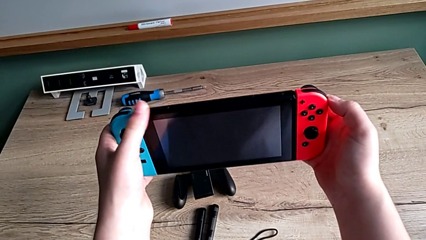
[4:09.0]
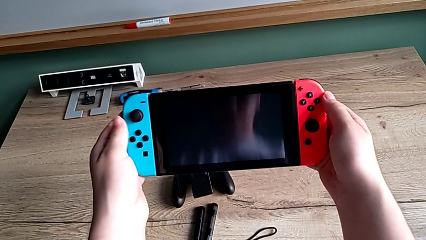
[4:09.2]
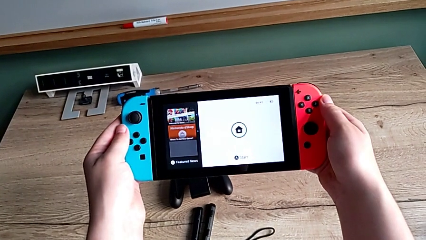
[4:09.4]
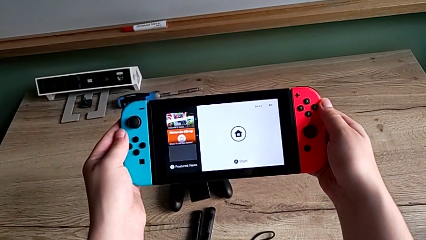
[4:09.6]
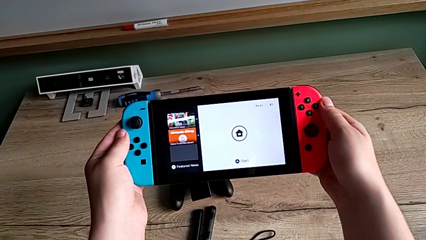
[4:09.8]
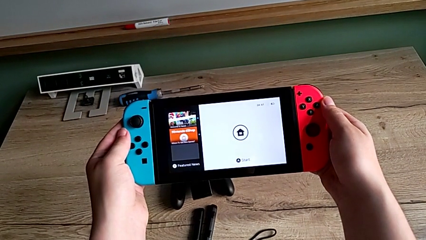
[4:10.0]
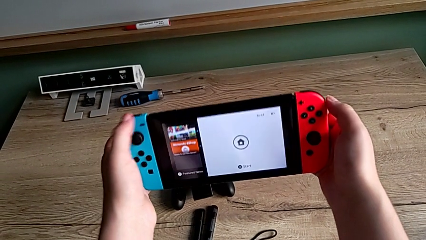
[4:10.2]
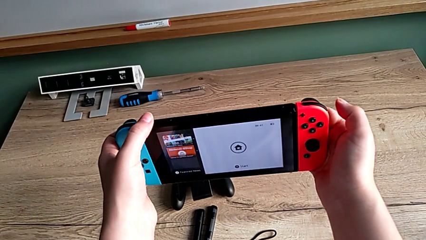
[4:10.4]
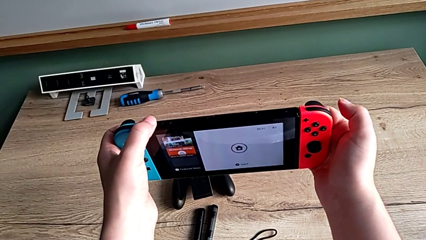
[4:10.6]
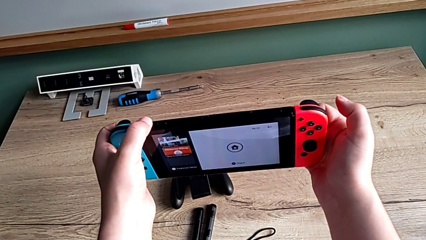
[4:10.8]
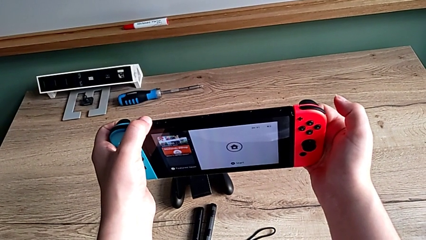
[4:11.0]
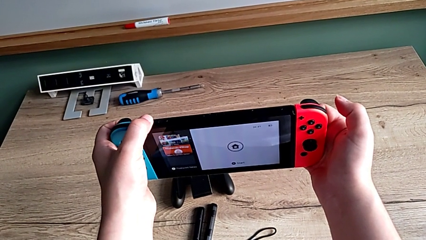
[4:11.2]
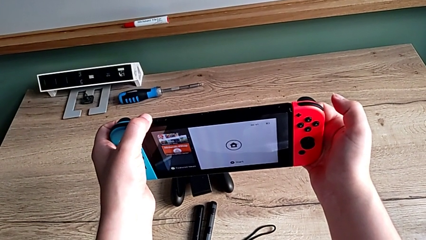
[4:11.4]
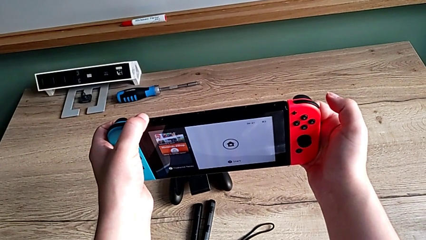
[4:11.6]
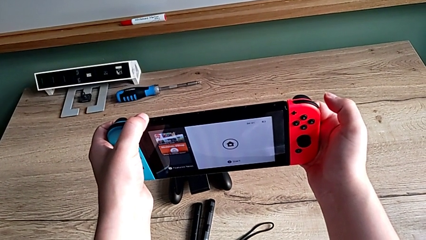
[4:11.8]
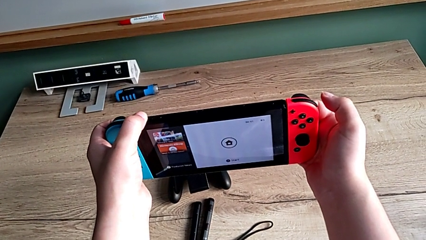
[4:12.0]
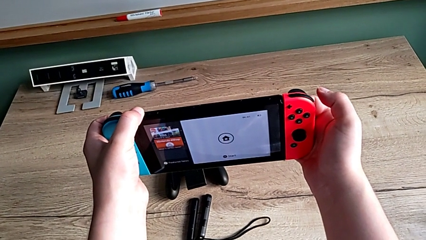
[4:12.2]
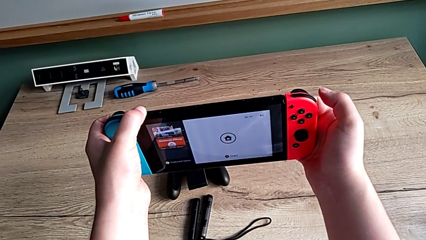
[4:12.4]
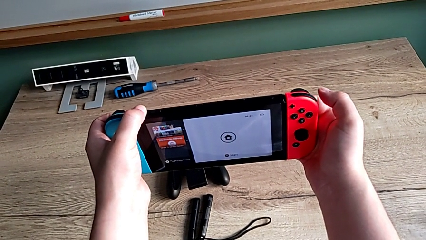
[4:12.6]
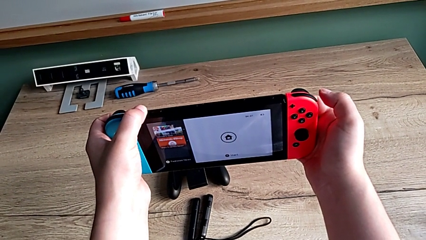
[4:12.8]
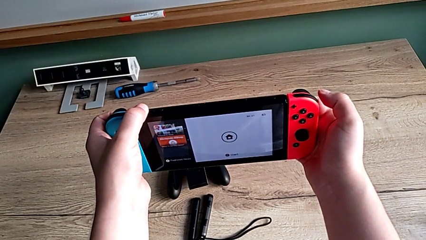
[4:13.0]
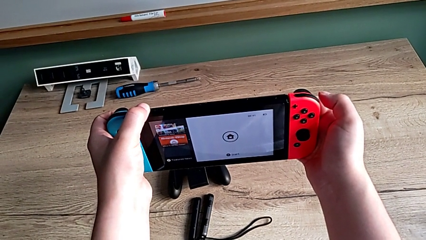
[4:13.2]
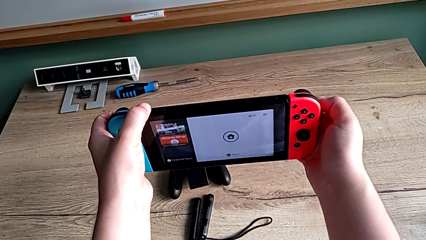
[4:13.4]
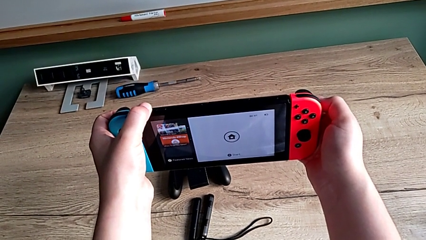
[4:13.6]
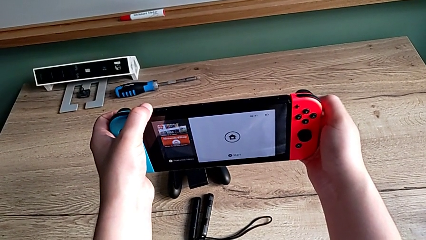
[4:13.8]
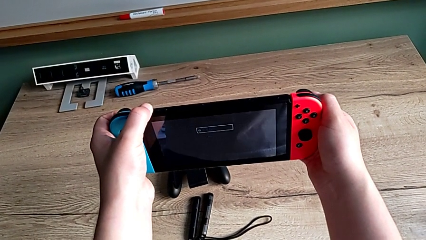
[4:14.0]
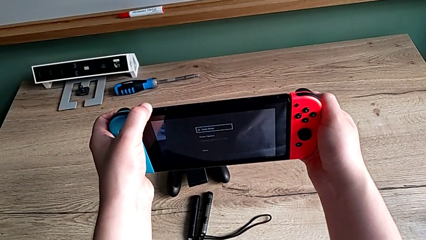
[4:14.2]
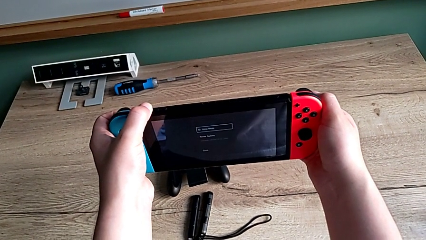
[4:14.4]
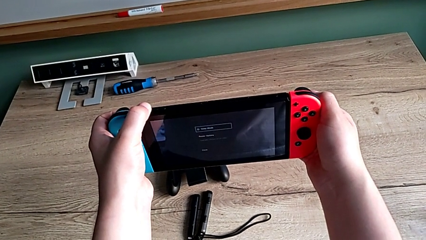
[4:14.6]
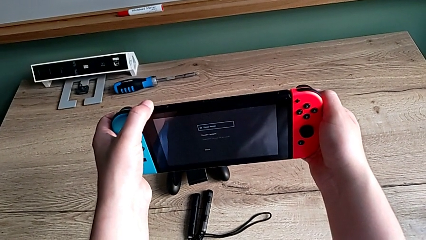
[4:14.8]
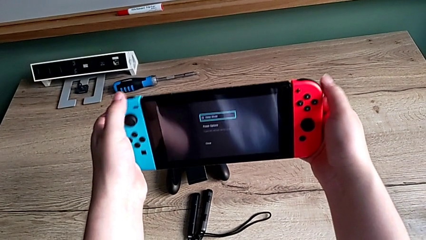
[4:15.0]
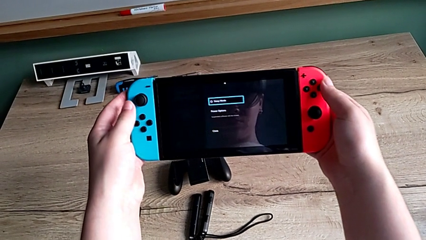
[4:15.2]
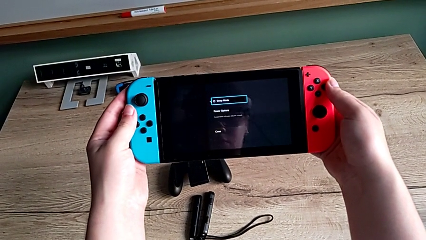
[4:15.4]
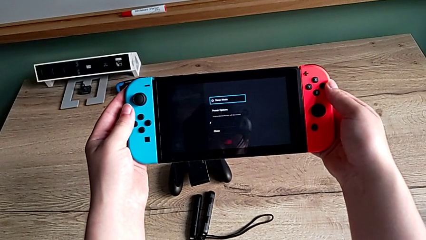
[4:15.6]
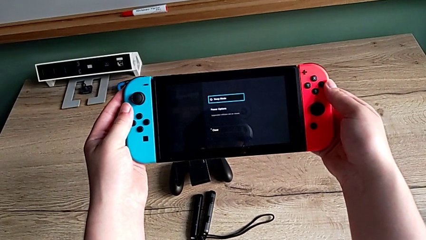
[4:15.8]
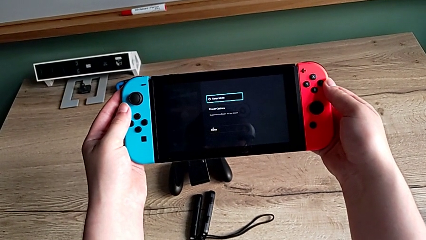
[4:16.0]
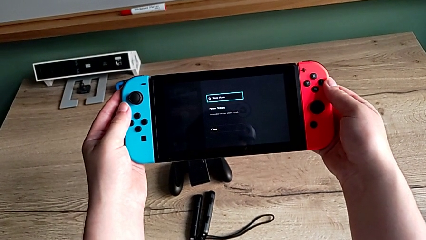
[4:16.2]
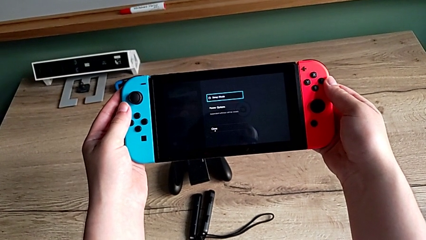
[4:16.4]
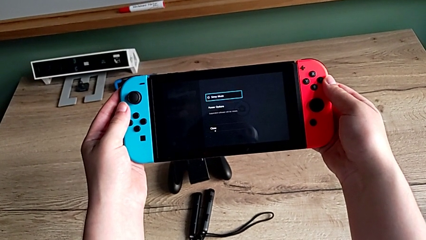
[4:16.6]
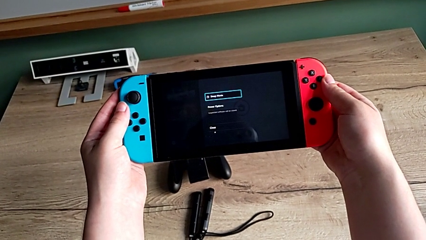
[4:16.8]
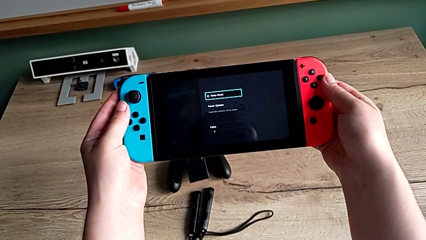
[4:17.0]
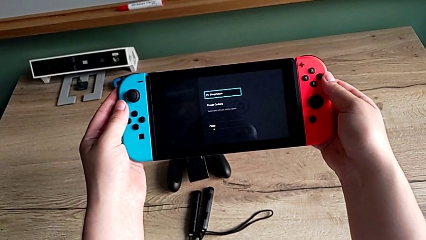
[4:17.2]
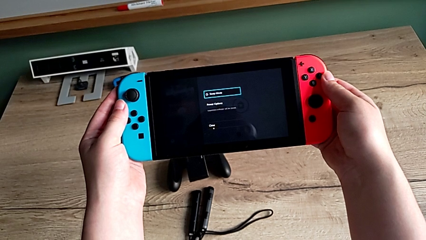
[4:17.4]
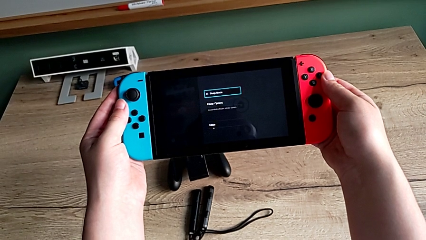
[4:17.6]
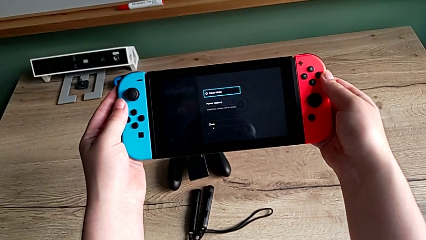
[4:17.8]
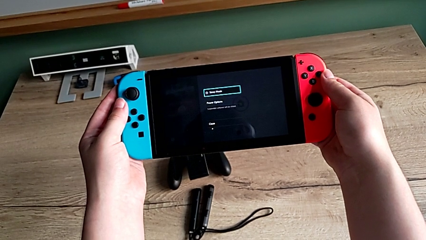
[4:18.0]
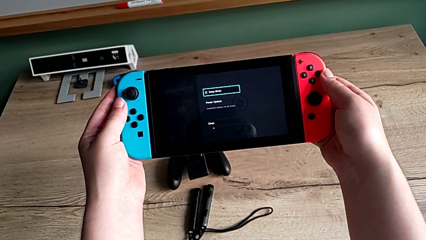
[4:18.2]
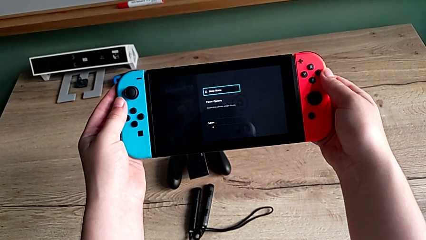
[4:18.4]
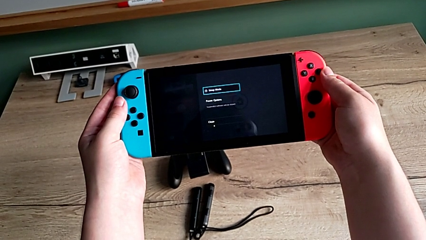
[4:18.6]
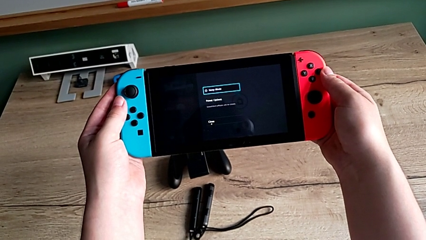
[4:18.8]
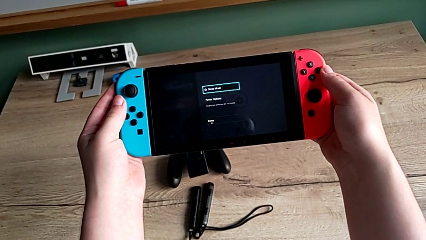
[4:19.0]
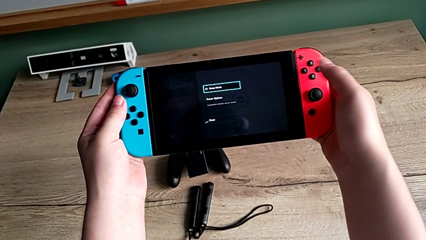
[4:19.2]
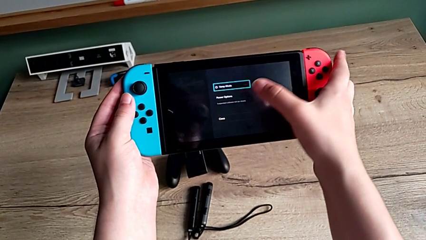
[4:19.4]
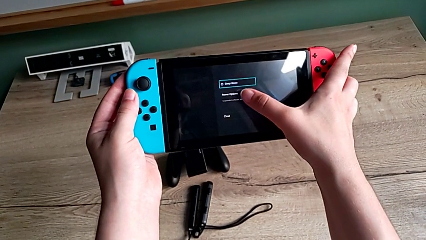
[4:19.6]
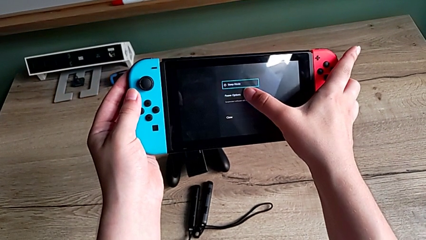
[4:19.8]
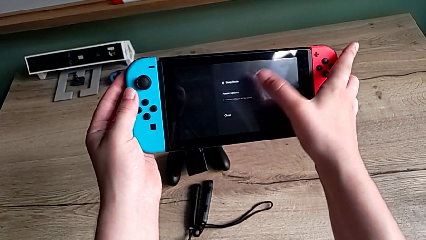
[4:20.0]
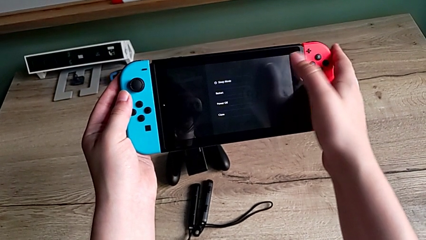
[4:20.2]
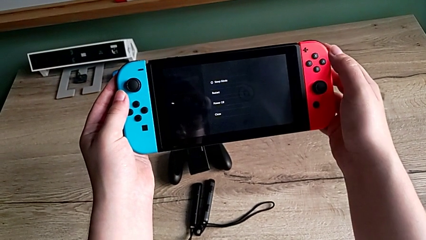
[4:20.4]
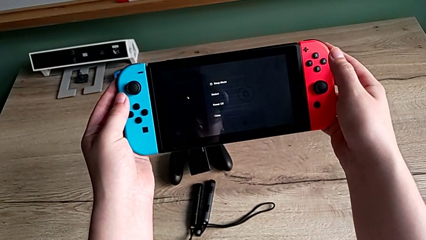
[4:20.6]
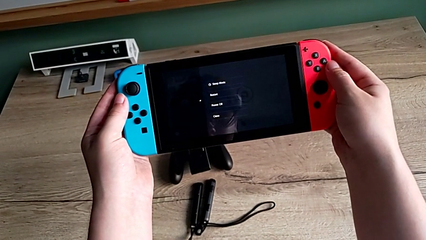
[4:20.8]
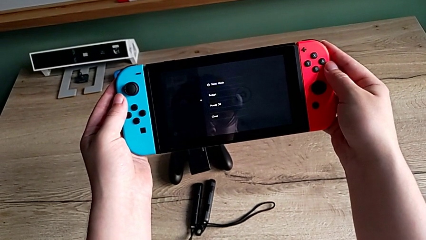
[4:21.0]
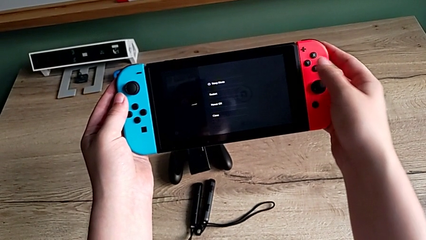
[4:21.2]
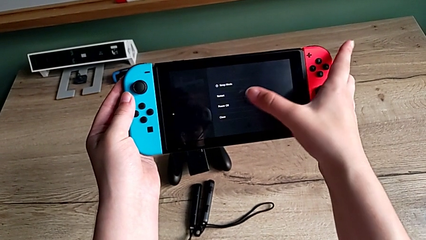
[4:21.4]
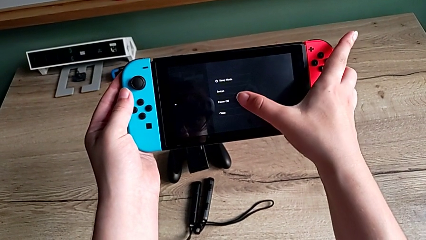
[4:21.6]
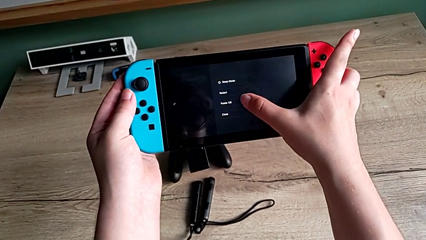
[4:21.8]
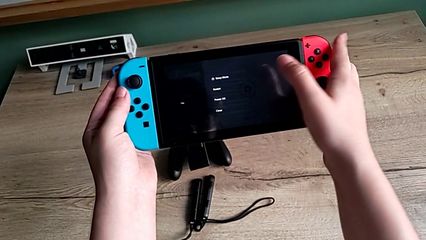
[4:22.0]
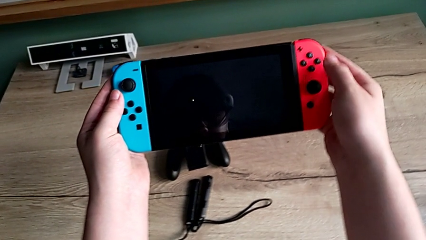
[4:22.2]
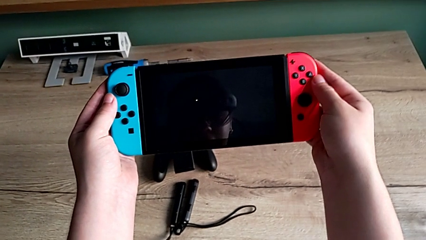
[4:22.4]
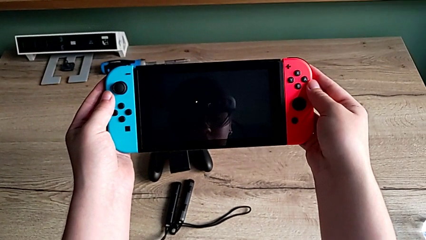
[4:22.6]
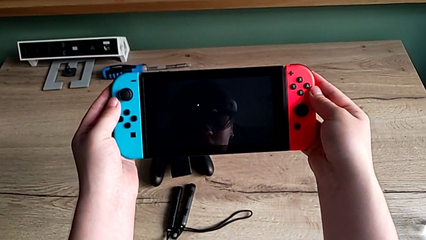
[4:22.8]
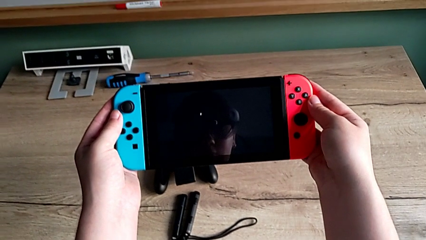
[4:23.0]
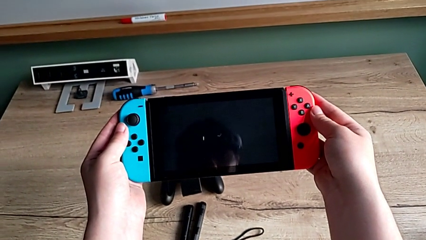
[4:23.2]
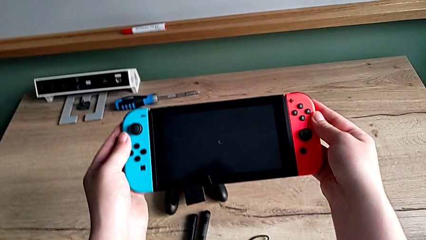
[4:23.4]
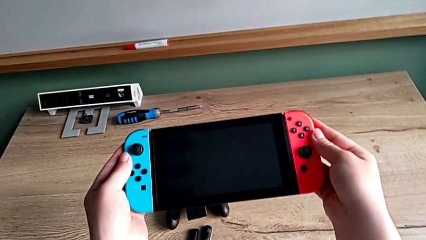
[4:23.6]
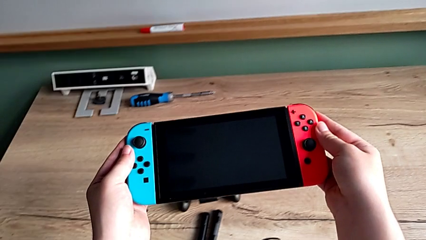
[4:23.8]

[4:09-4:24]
The camera wearer is turning off the Nintendo Switch. They turn on the Nintendo Switch, turn it off and touch the touch screen.
